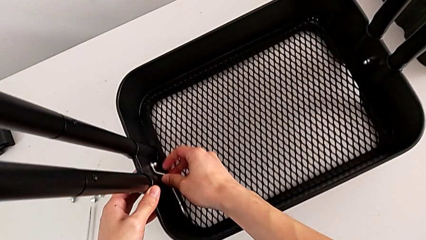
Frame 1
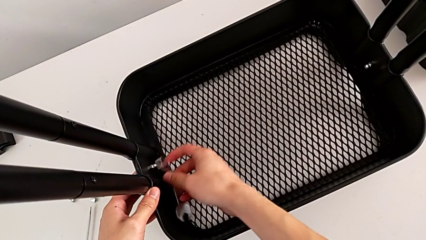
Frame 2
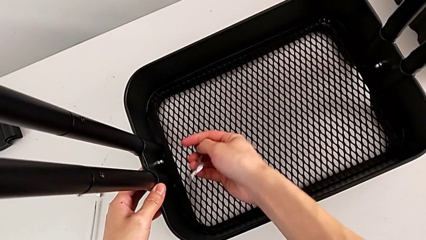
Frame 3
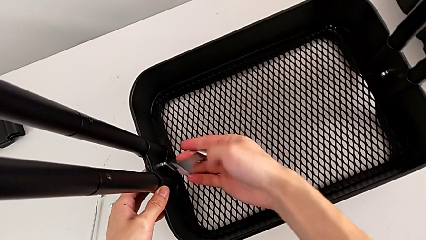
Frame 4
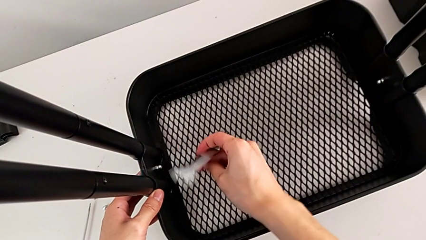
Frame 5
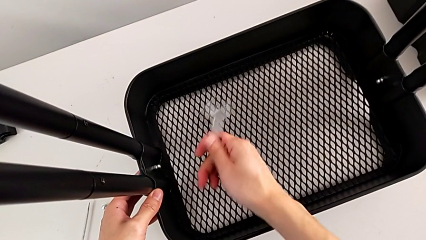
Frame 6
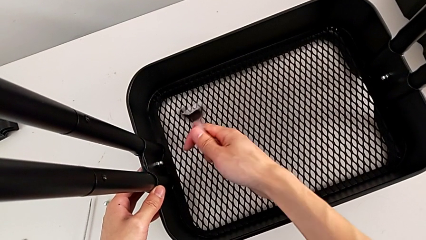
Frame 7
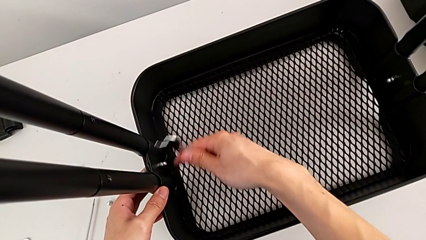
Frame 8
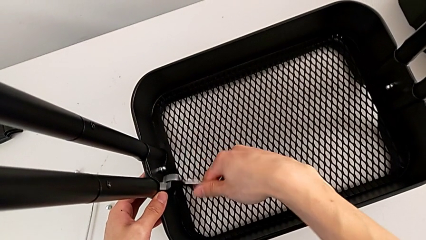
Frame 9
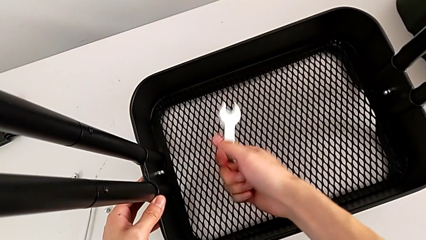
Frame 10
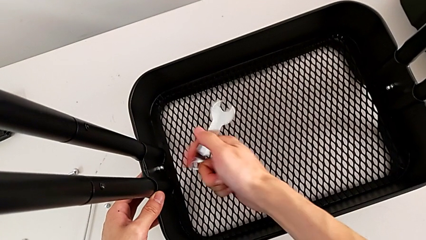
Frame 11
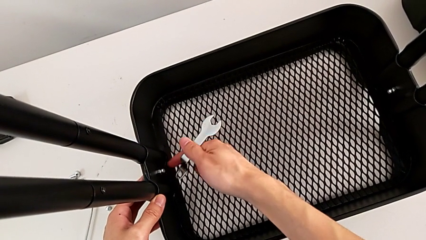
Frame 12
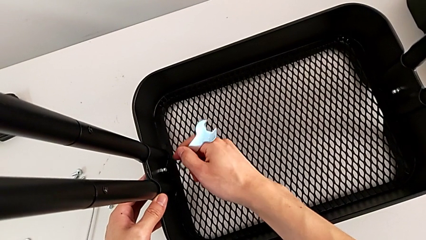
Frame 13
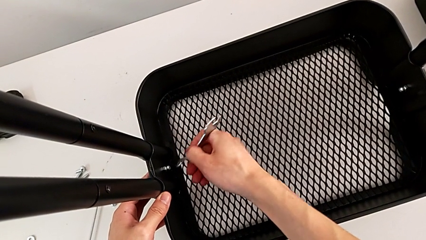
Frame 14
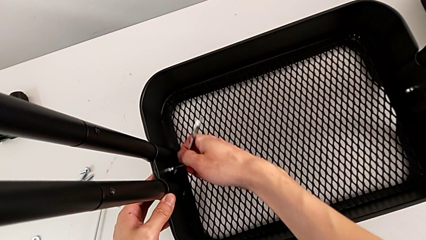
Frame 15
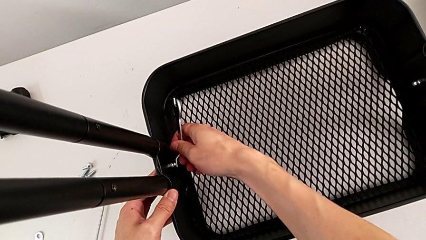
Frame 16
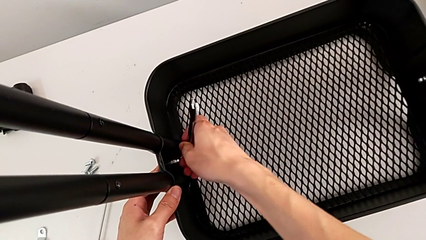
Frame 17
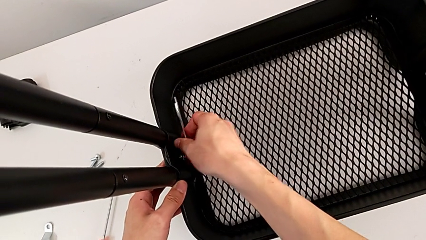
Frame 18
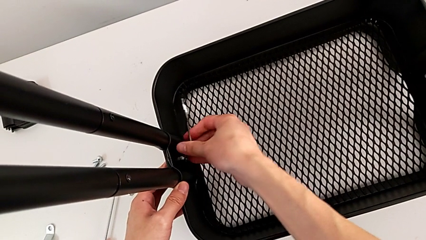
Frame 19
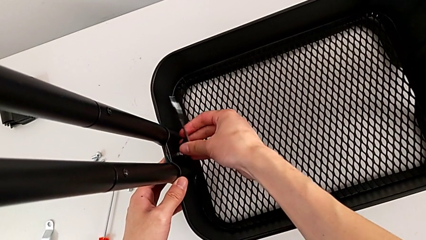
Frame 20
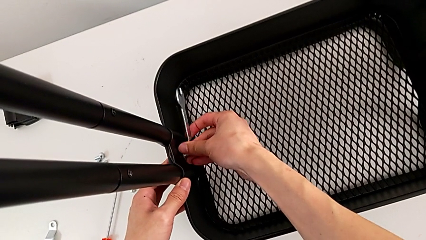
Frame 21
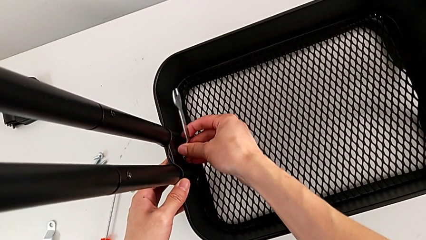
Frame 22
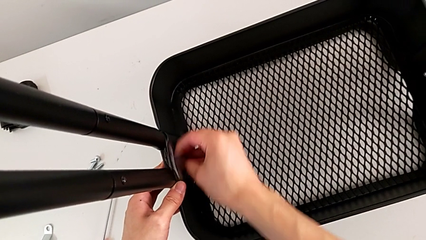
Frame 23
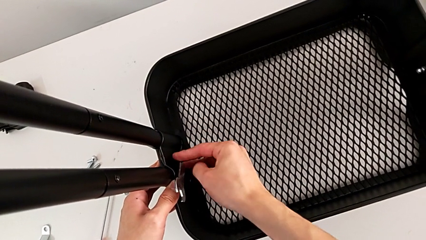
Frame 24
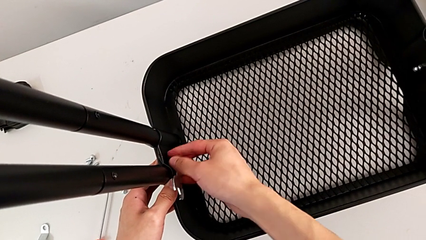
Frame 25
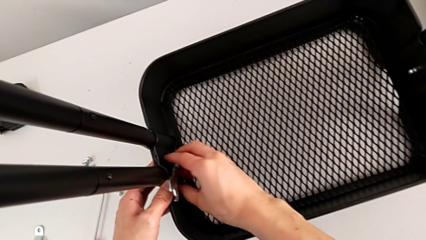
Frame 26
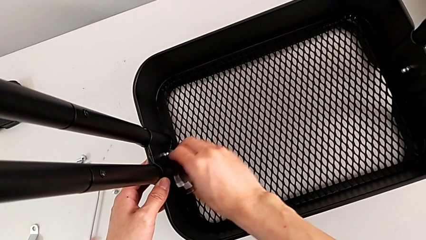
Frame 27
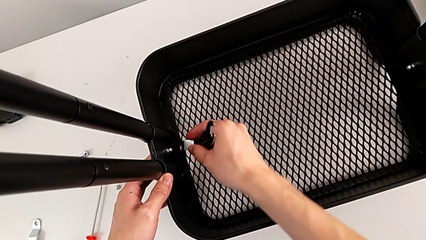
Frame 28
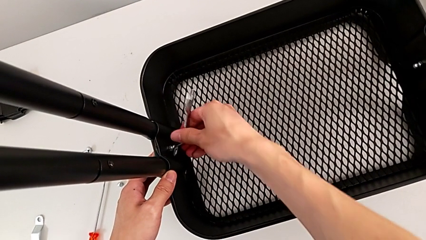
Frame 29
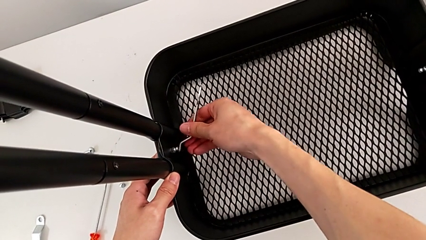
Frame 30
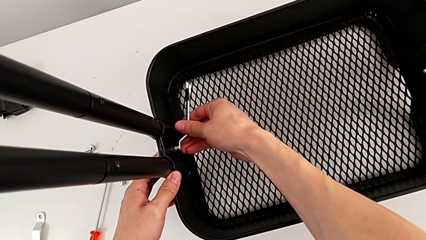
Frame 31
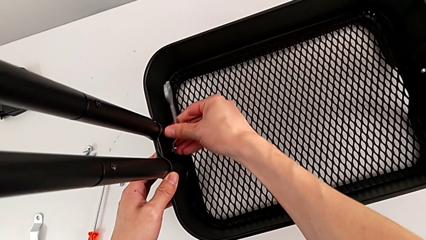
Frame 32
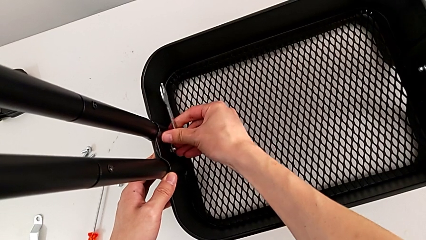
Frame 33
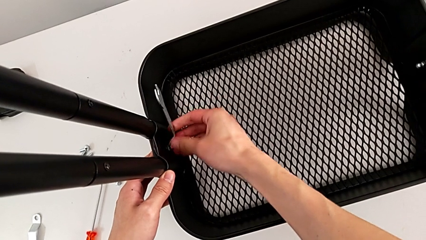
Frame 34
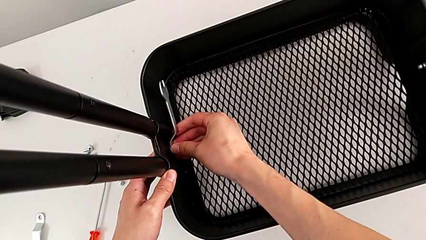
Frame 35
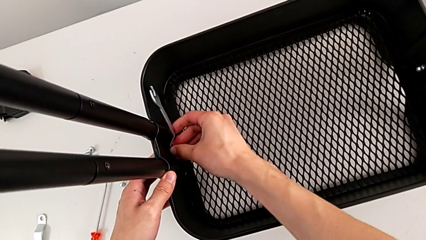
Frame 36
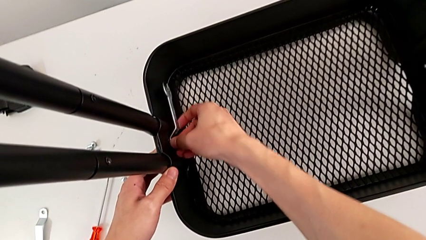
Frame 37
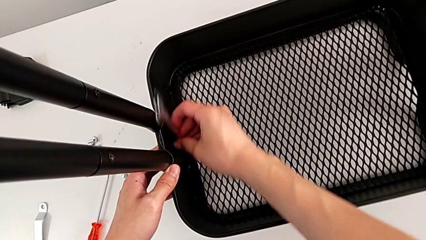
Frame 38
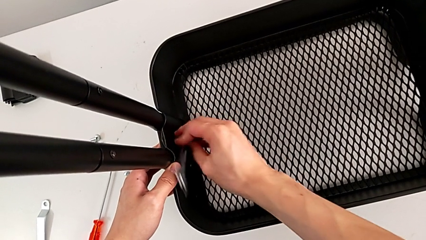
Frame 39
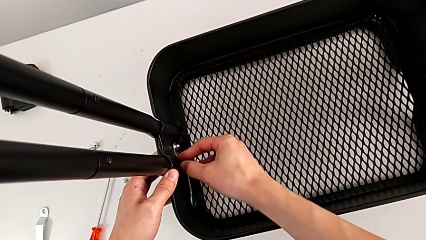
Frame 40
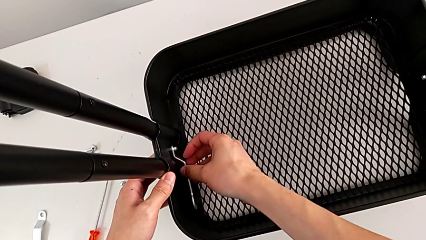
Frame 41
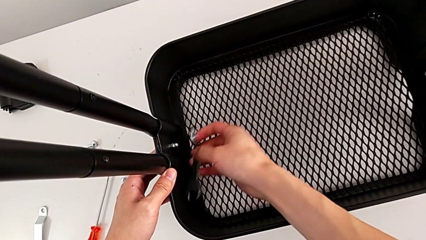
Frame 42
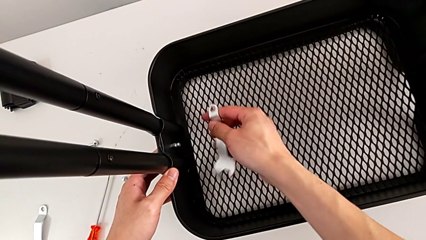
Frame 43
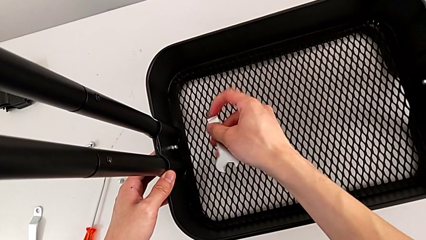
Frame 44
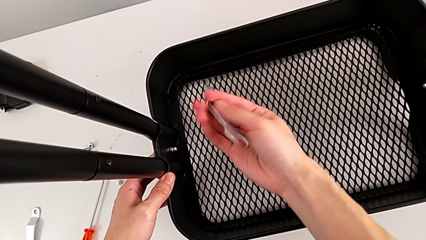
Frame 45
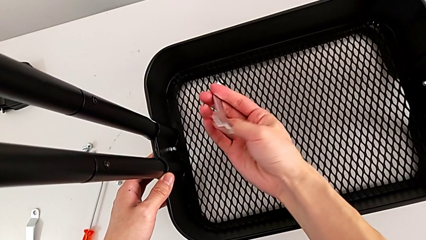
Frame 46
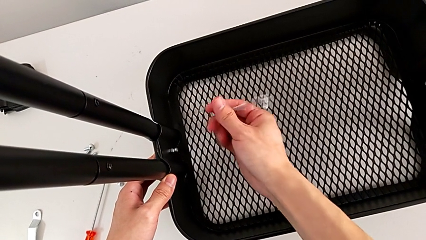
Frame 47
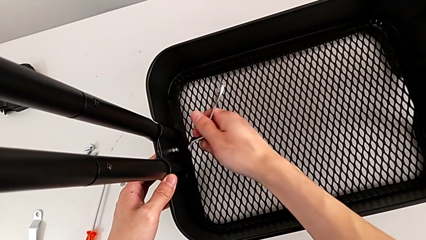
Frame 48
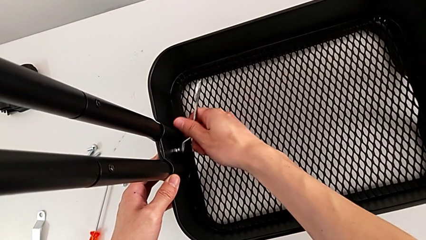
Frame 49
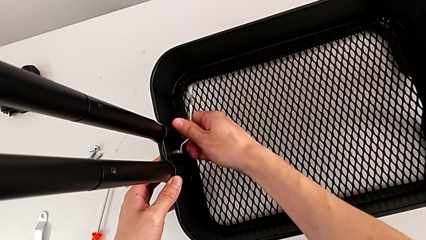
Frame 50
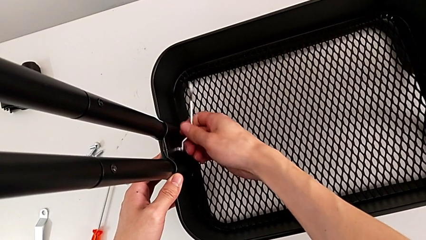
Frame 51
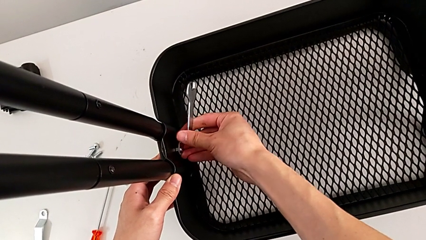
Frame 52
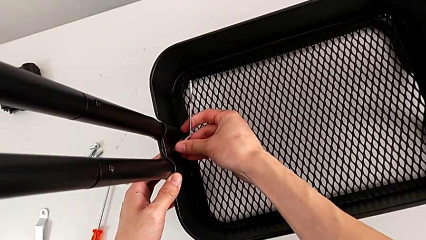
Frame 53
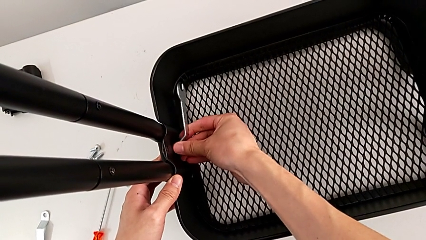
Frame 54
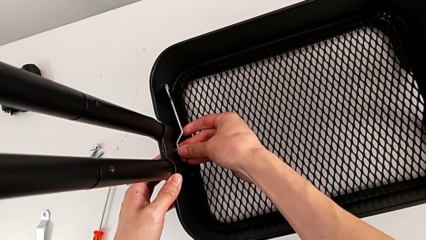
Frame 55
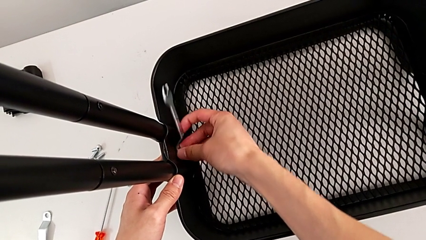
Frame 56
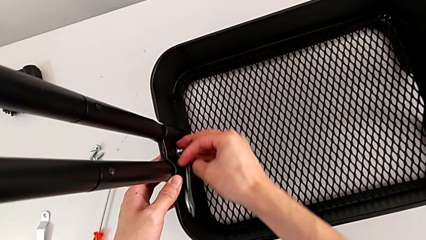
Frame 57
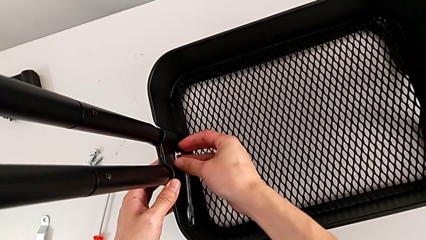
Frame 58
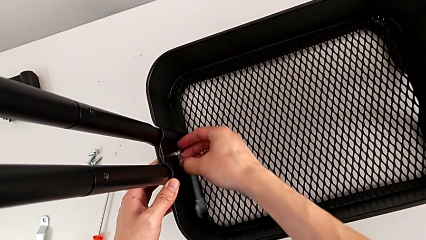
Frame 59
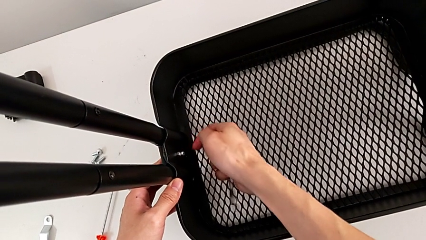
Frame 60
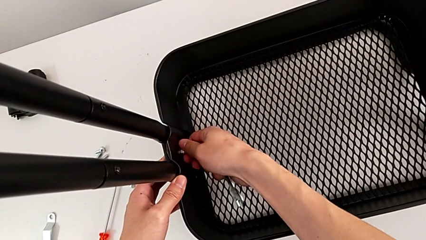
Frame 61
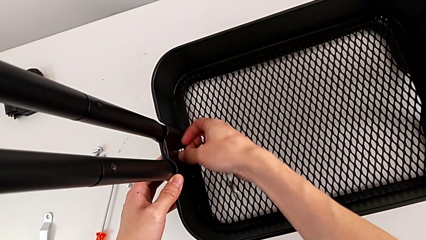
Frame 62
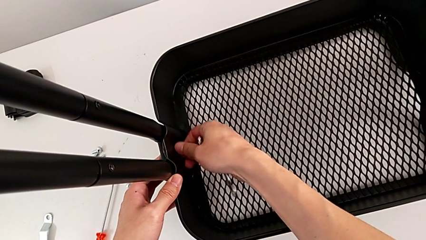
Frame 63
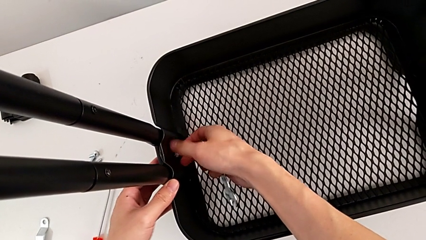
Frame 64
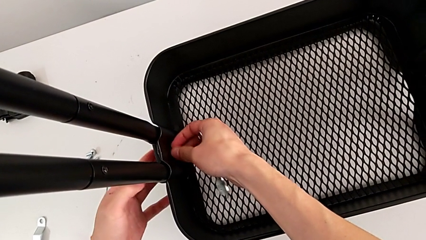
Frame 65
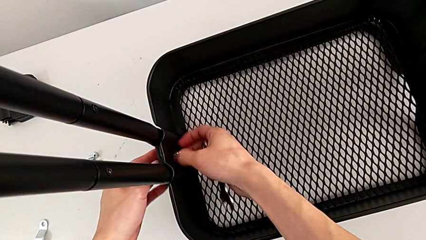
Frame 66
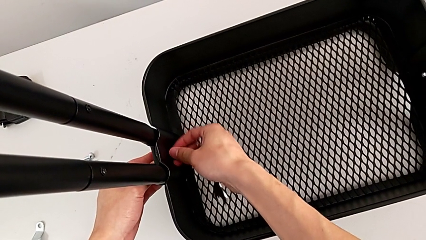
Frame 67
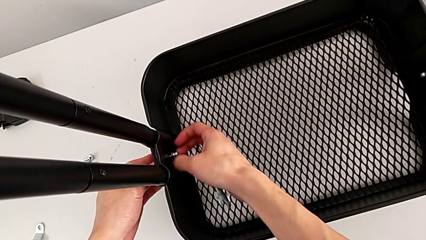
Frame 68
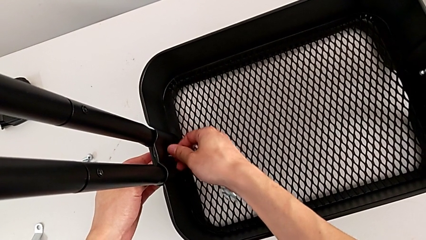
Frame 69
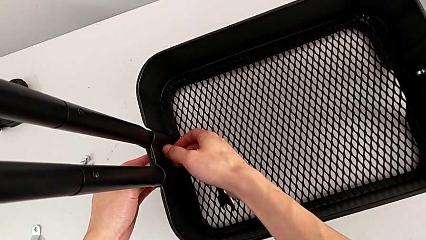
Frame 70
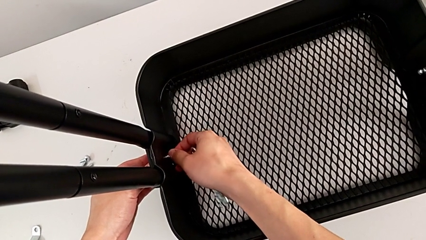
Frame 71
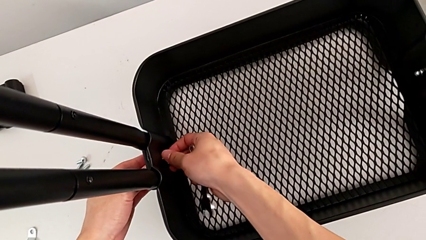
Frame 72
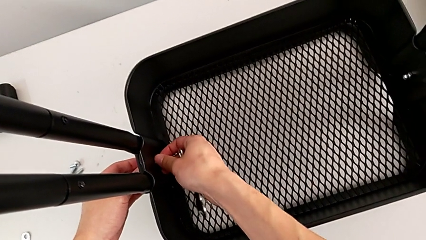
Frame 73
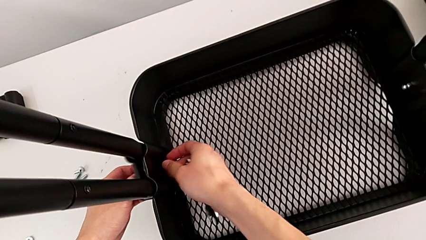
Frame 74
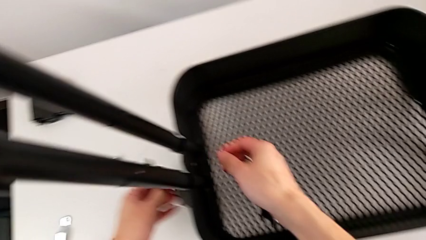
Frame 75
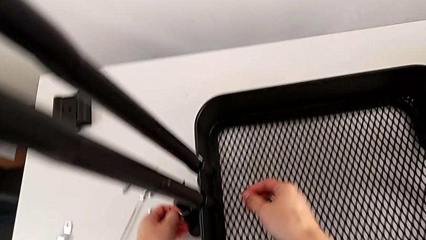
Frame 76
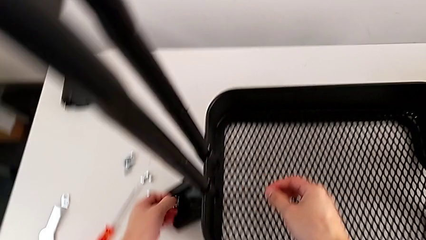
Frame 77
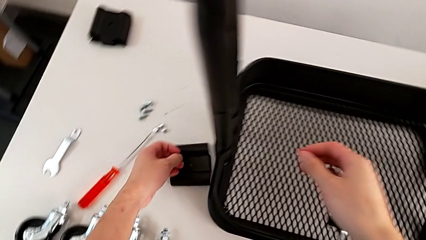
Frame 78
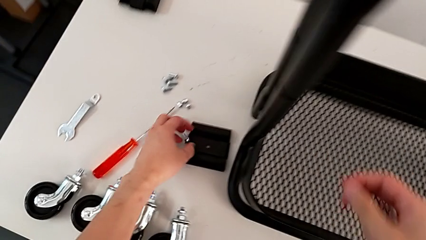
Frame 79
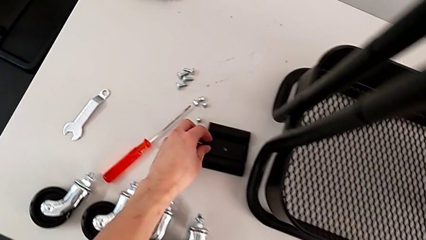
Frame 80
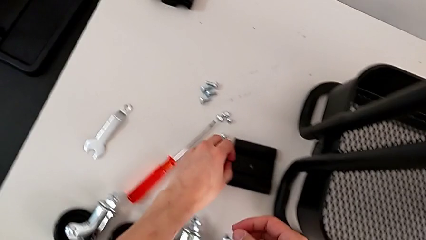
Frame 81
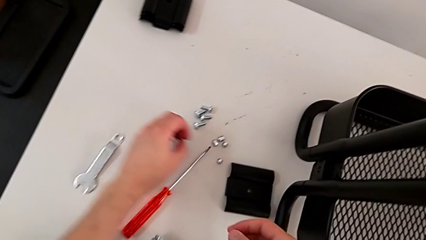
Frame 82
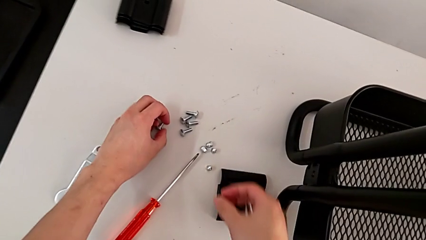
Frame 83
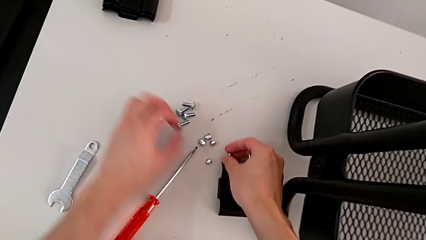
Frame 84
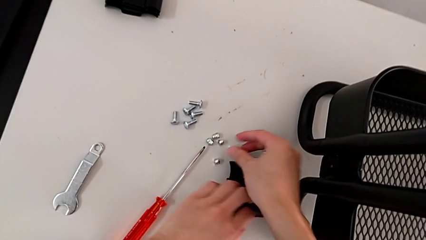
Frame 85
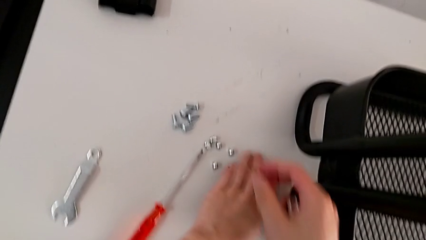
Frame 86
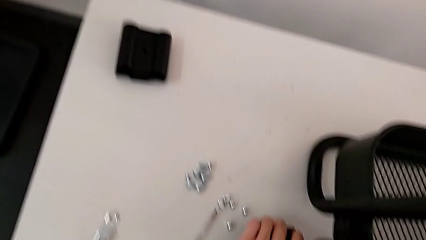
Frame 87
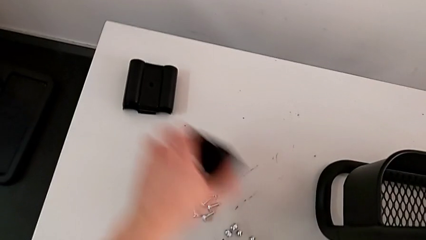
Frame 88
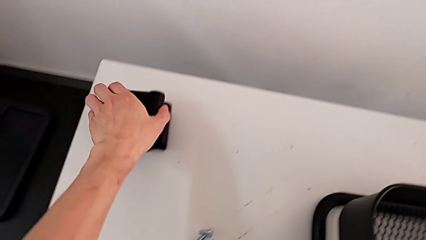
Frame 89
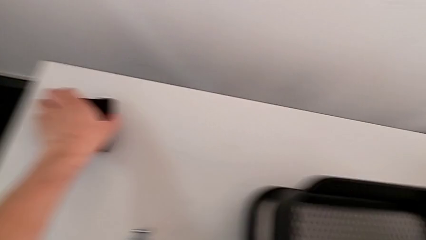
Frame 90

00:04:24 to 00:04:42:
The camera wearer is disassembling the bottom grid tray. They keep unscrewing the fifth hexagon cap nut, unscrew it and withdraw the fifth bracket.
